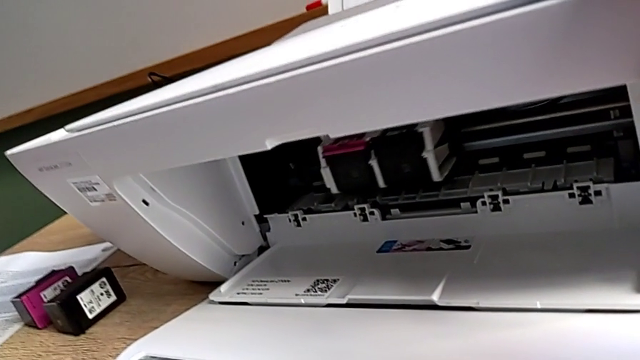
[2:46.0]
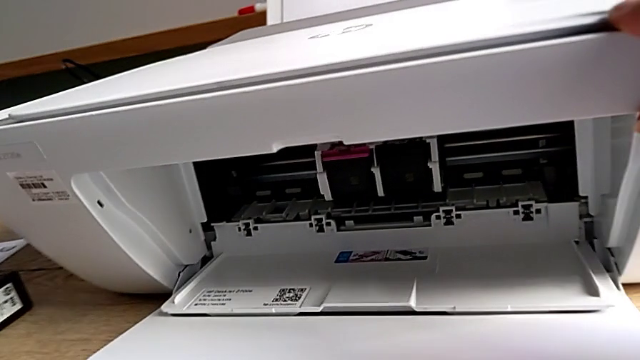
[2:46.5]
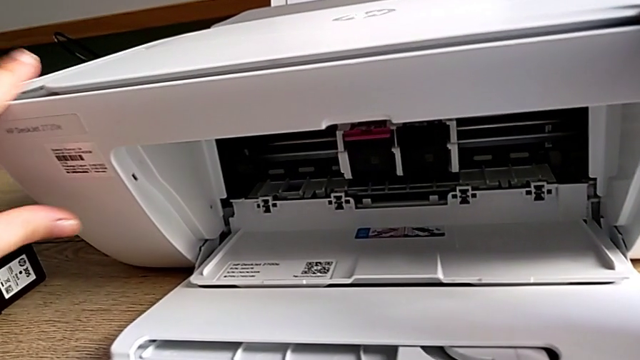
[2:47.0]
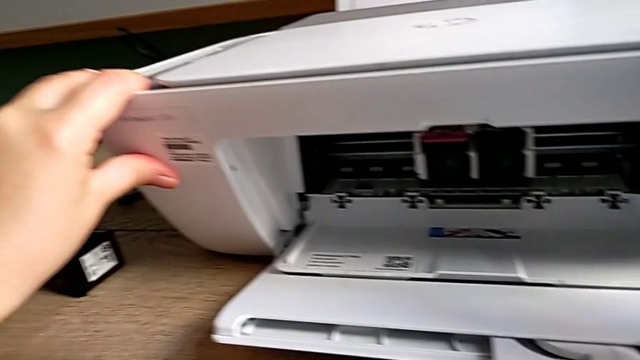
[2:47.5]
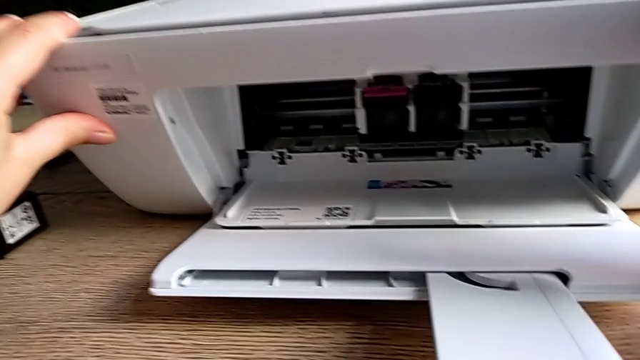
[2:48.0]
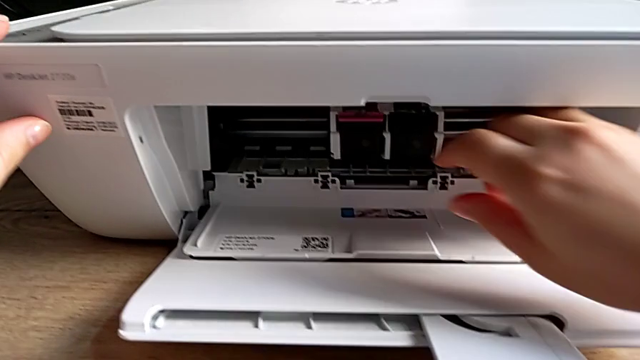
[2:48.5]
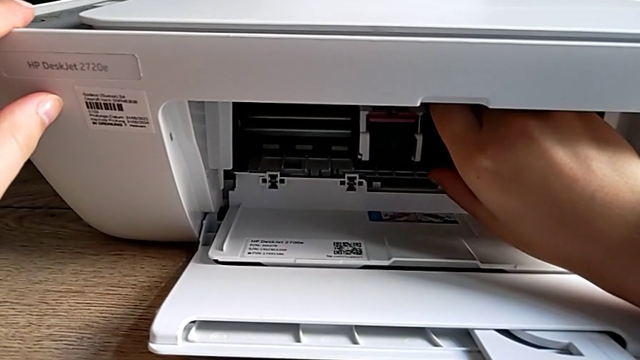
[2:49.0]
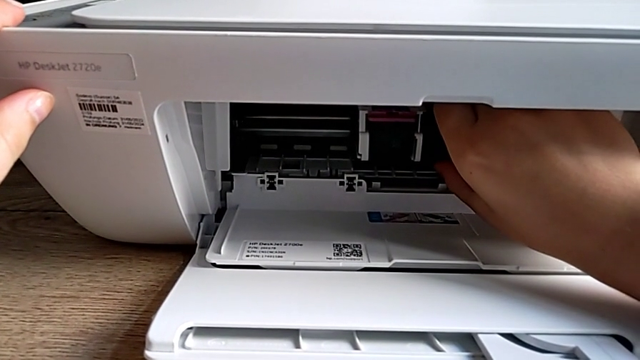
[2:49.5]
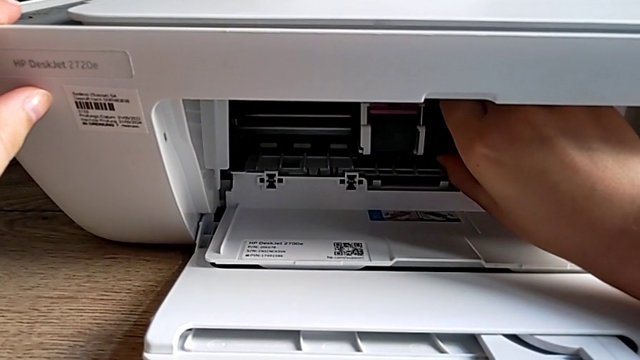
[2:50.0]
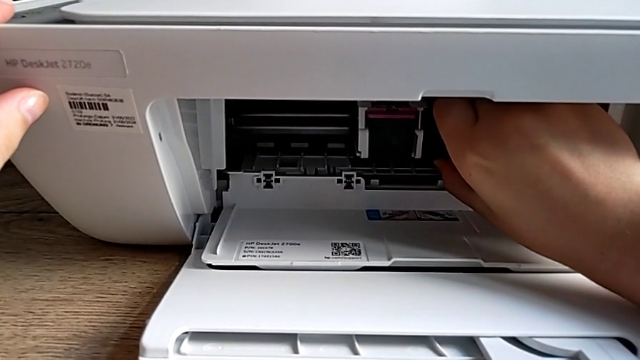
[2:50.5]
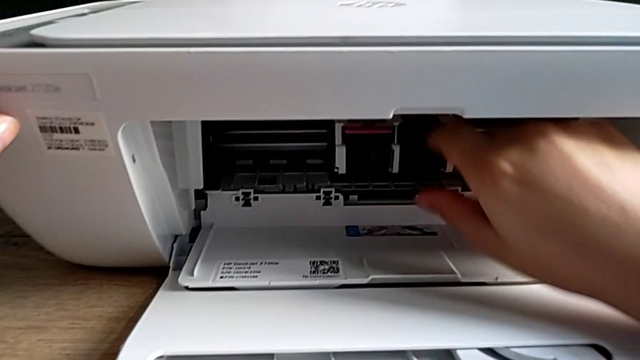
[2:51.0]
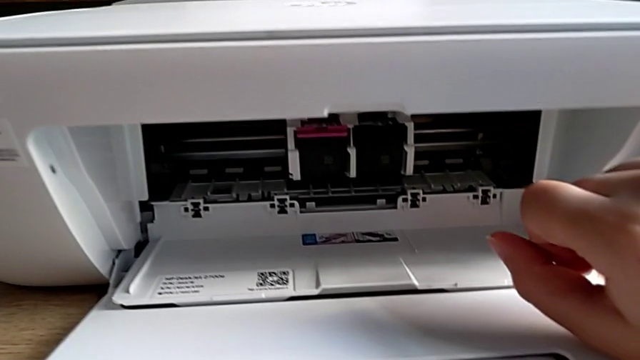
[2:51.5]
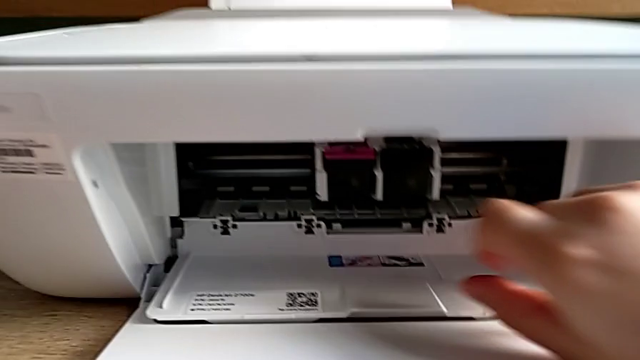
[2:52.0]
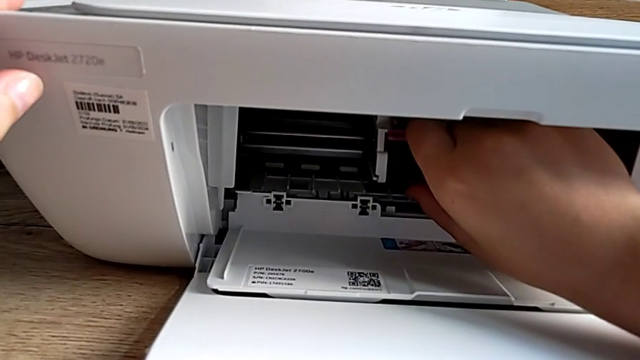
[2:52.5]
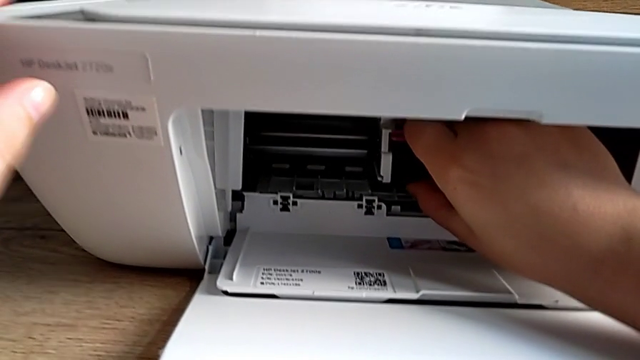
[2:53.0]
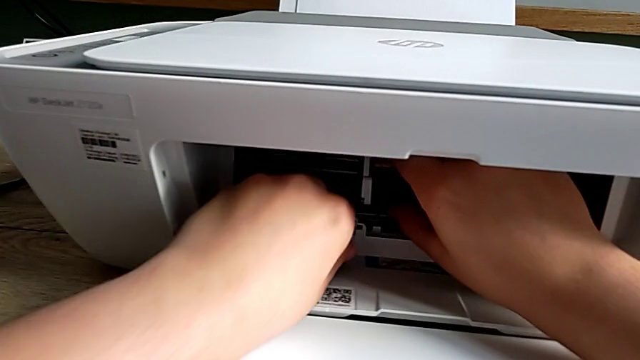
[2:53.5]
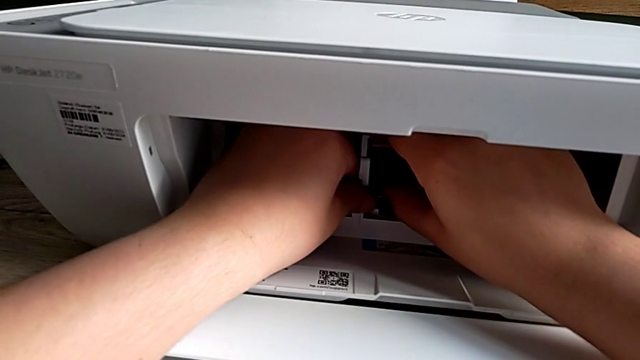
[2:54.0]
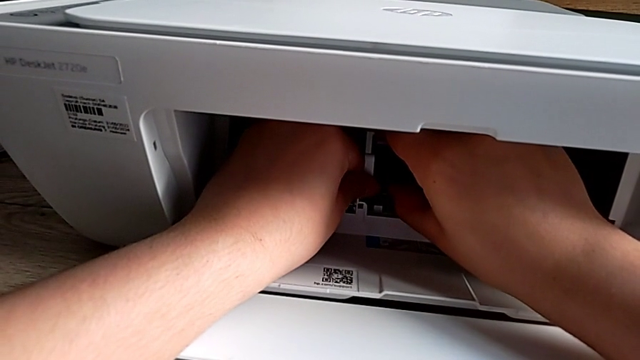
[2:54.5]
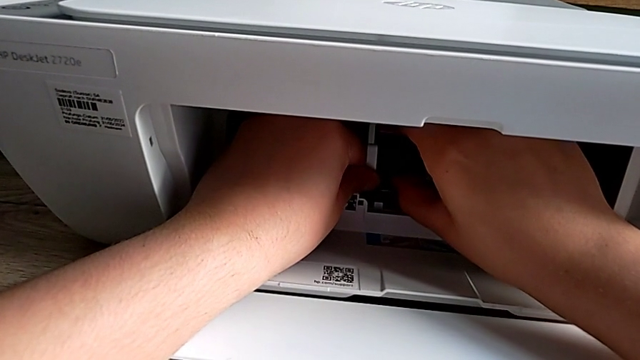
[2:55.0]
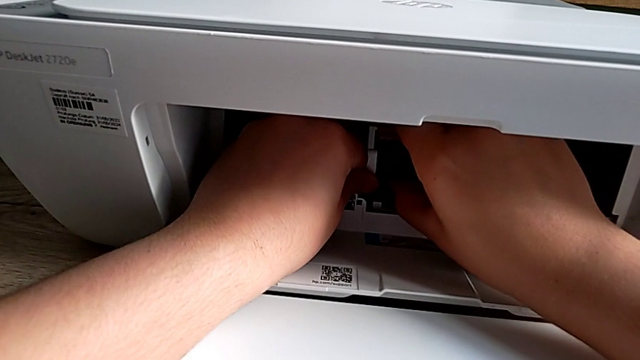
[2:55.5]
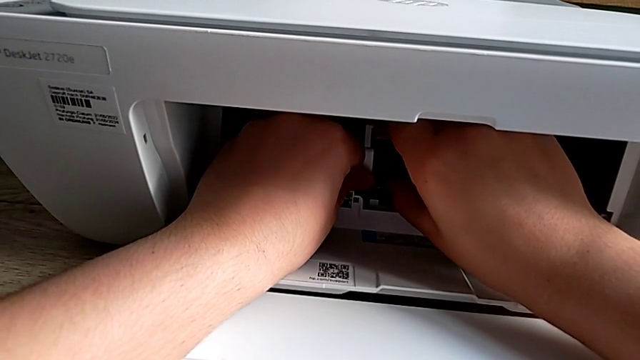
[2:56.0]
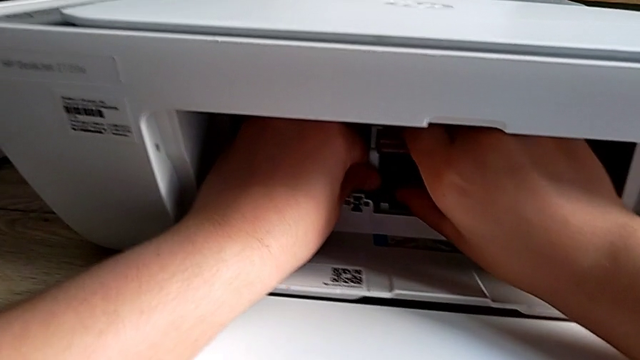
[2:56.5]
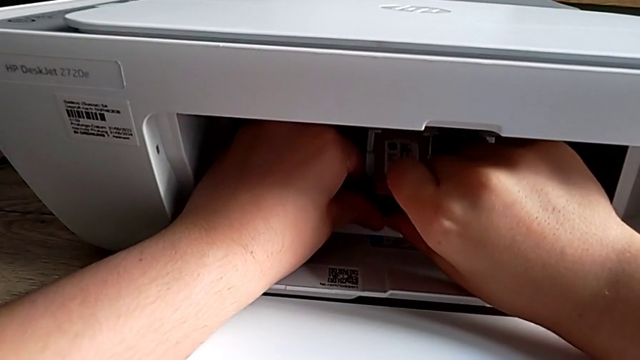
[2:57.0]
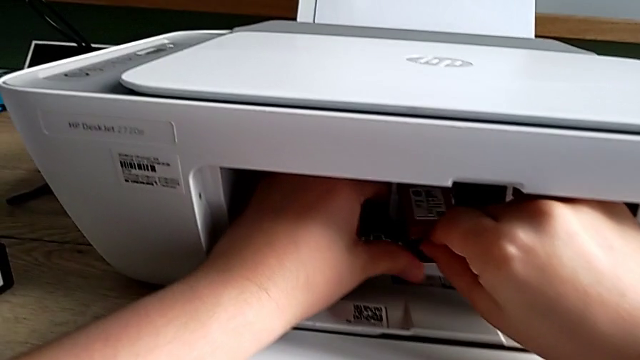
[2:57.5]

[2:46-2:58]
The camera wearer is exchanging their left ink cartridge. They slide the ink cartridge, grab the black ink cartridge, grab the left ink cartridge, pull it and grab it.

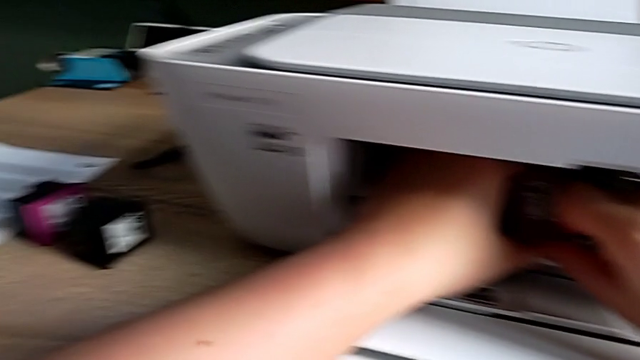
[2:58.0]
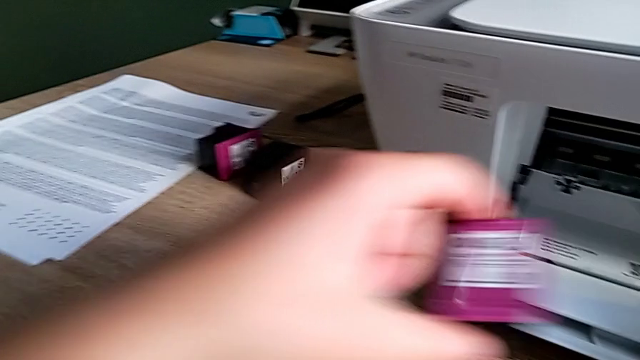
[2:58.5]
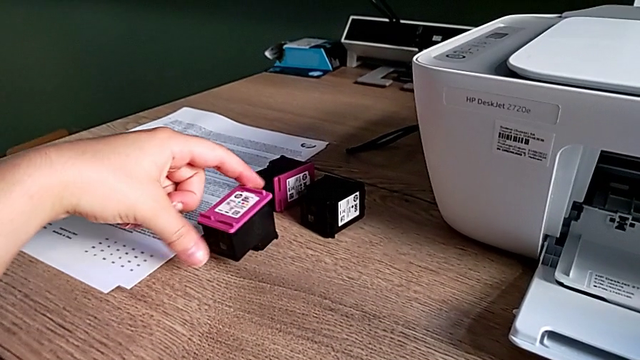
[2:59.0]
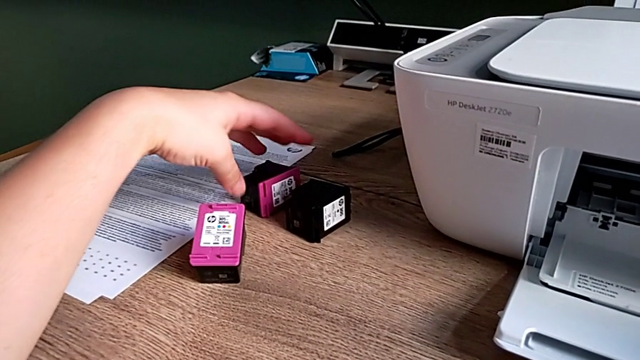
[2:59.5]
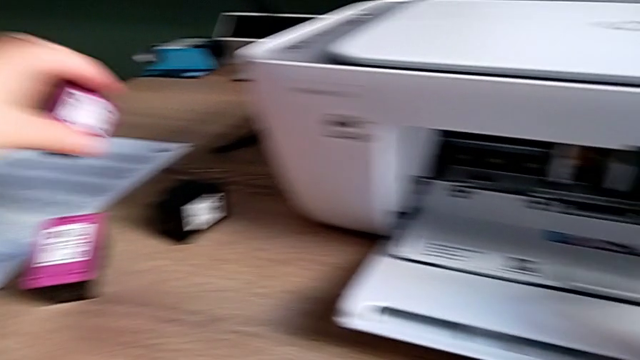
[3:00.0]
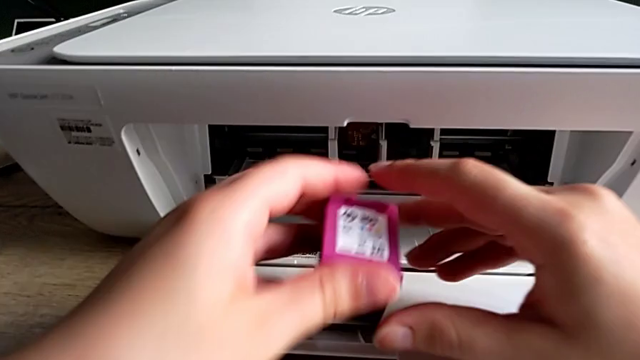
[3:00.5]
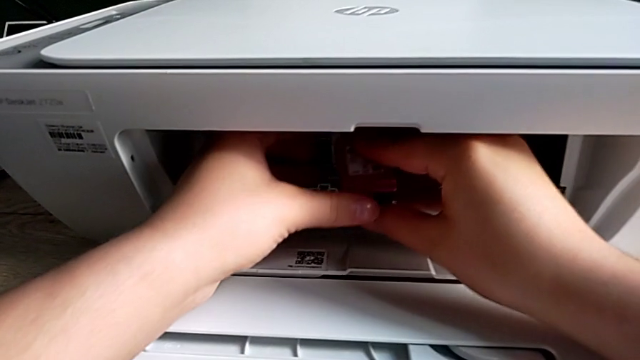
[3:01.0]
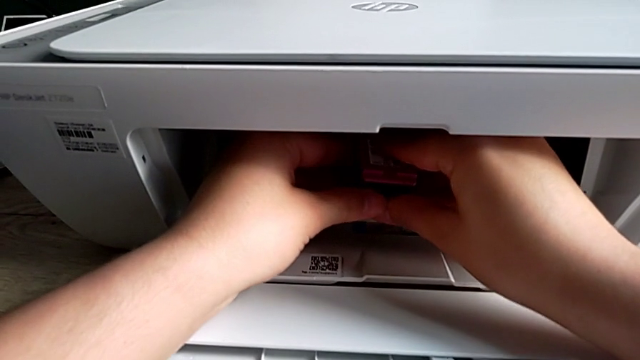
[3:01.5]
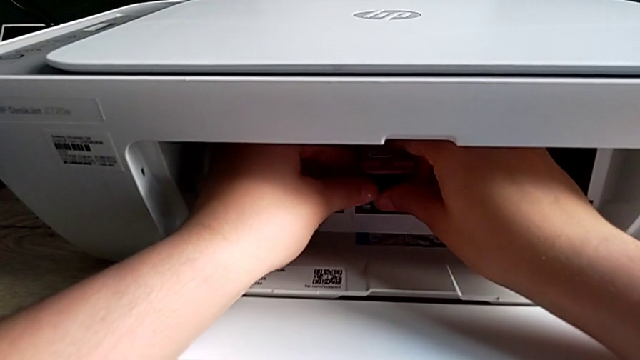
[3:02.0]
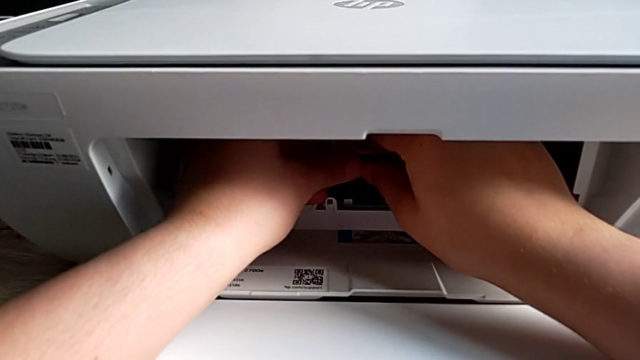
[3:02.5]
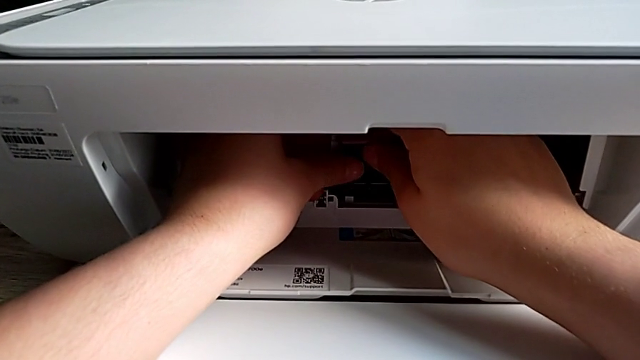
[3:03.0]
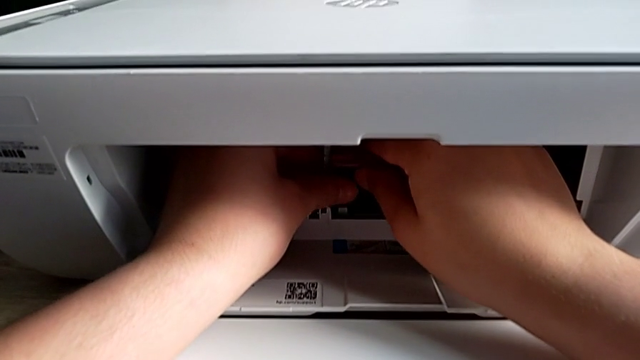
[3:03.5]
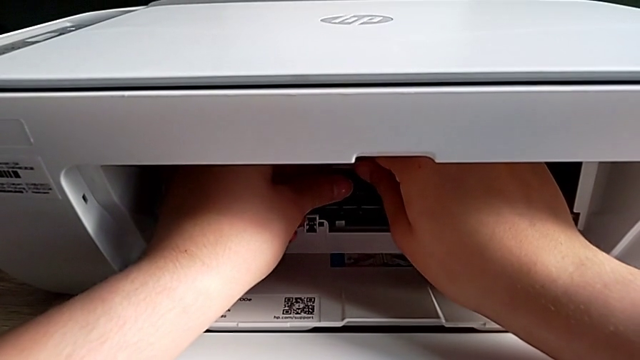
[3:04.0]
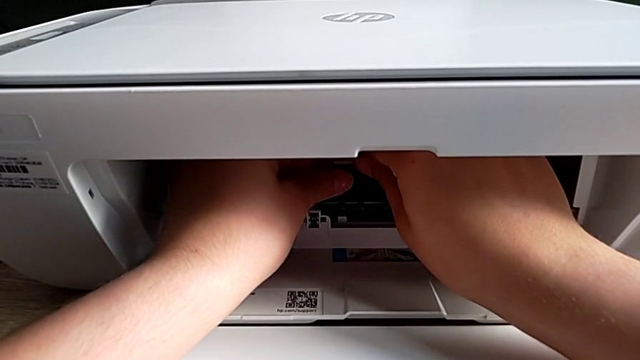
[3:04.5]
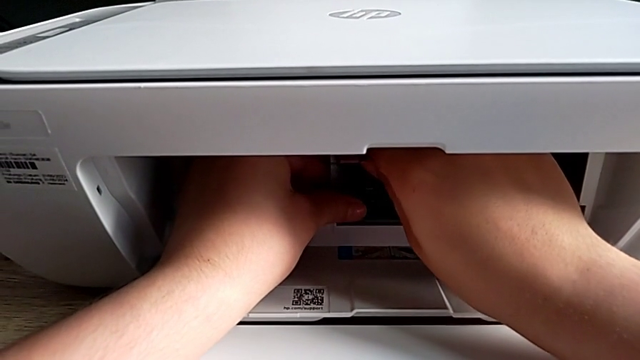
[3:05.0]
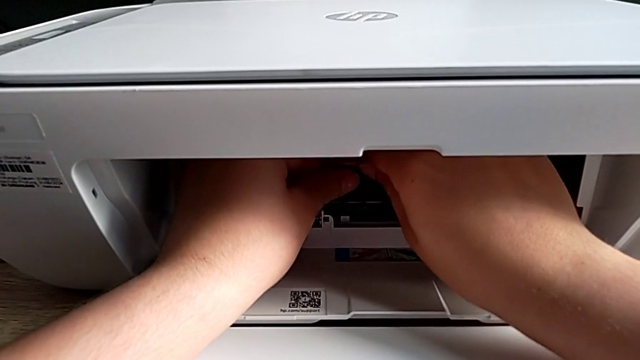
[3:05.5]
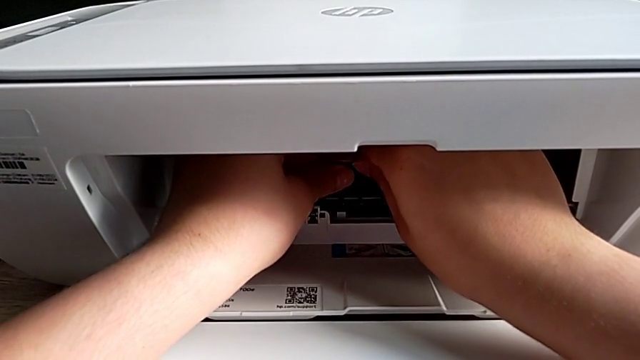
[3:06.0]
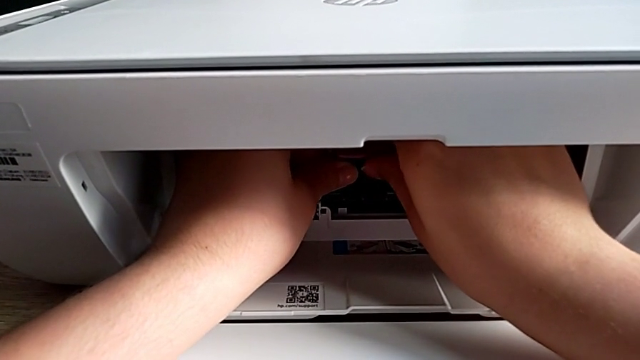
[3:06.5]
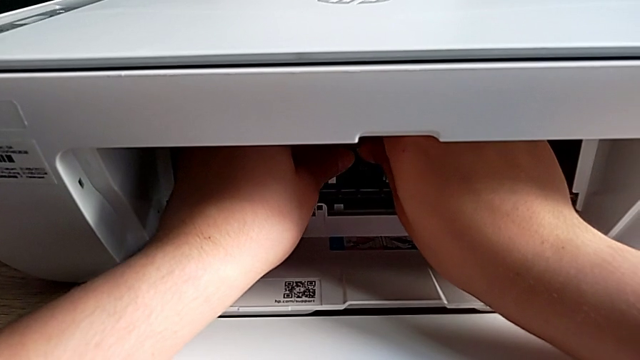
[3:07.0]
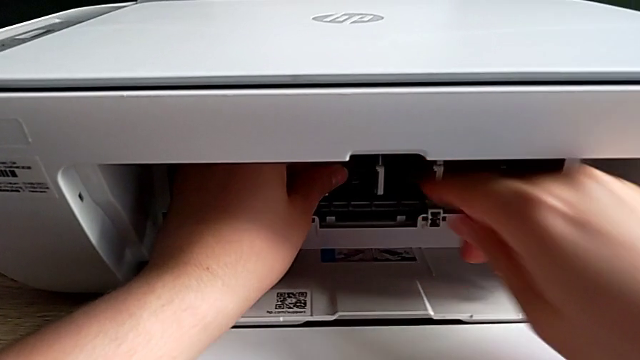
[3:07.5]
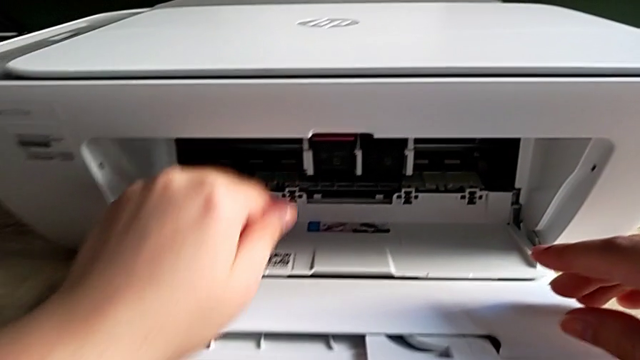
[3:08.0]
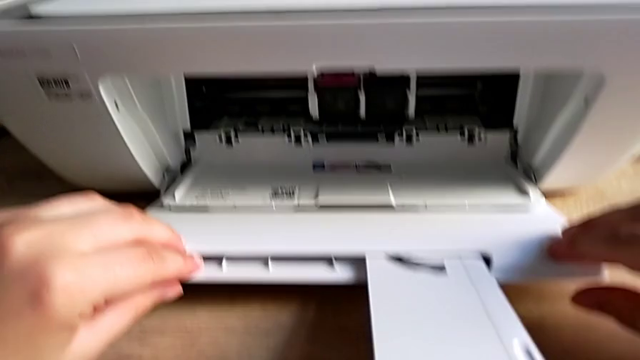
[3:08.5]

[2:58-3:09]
The camera wearer is exchanging their left ink cartridge. They place the left ink cartridge, grab the new ink cartridge, lift it and insert it.
